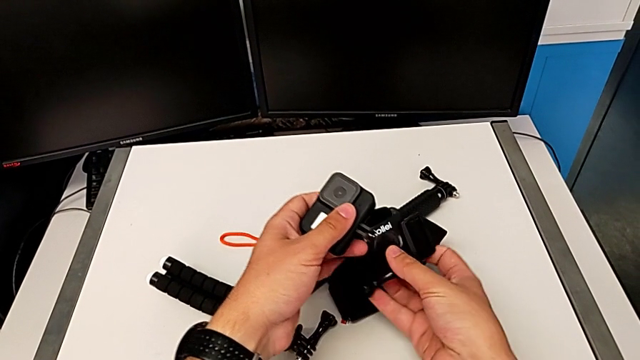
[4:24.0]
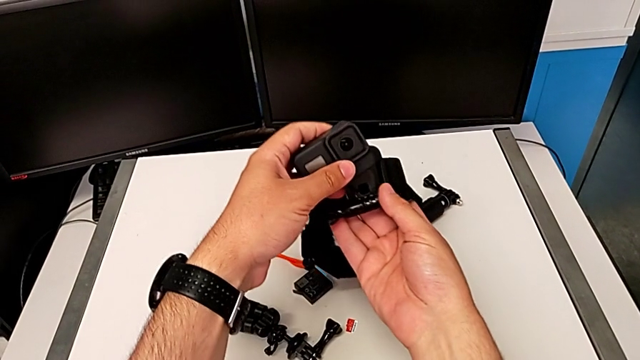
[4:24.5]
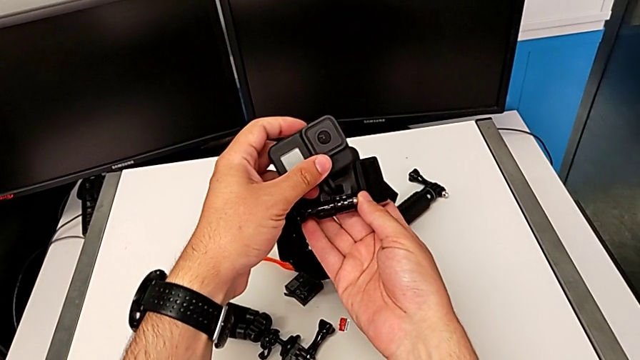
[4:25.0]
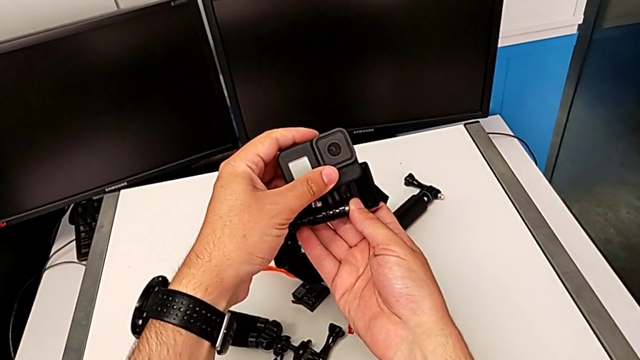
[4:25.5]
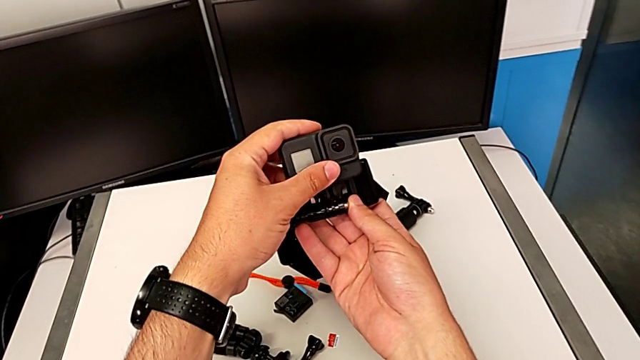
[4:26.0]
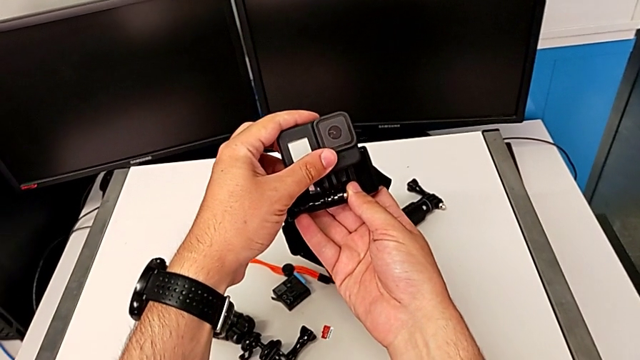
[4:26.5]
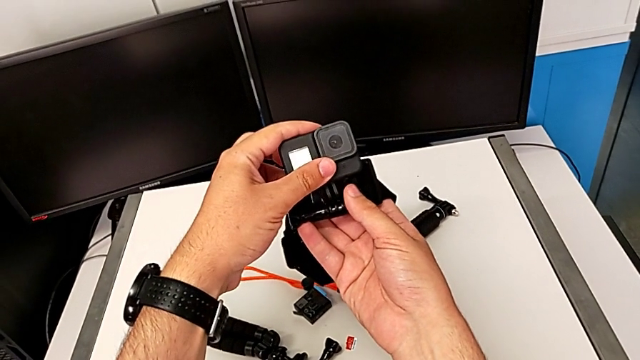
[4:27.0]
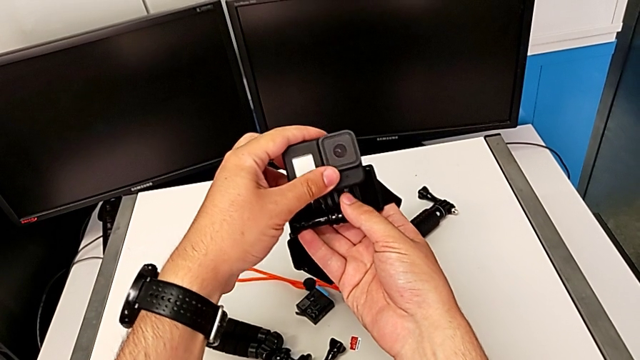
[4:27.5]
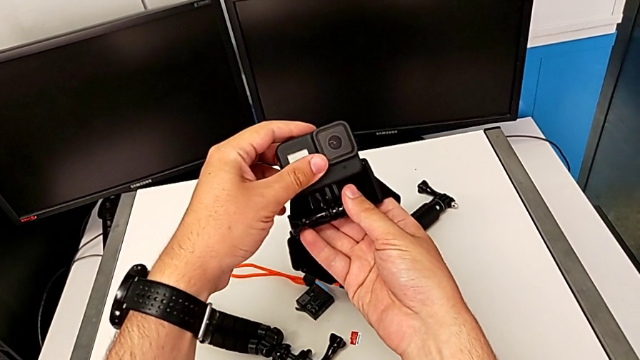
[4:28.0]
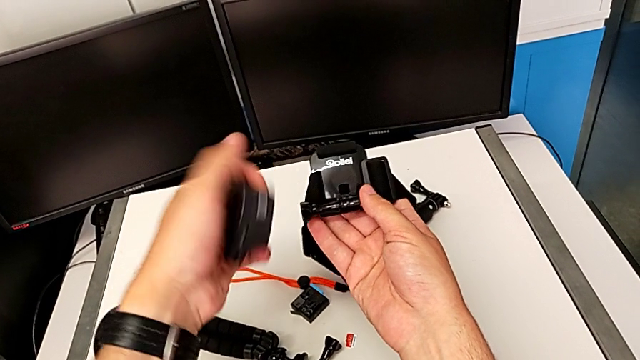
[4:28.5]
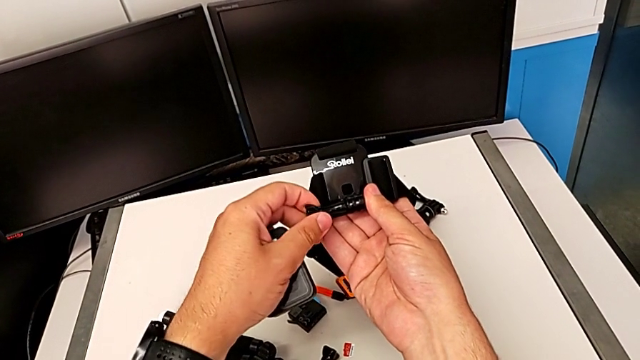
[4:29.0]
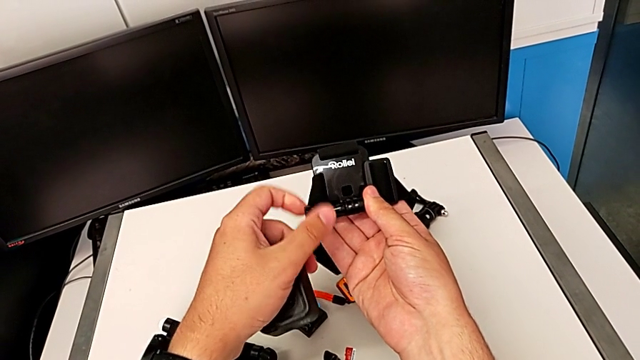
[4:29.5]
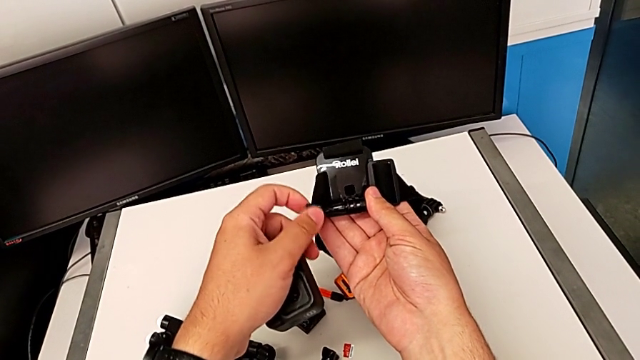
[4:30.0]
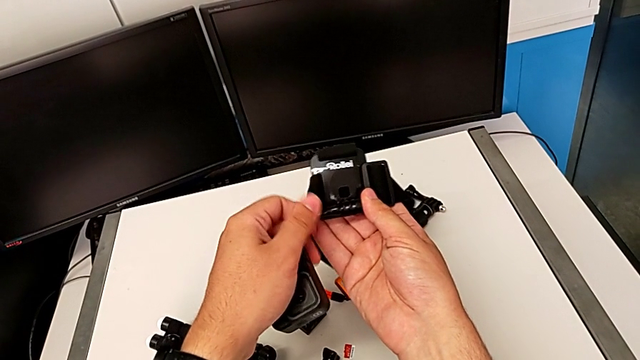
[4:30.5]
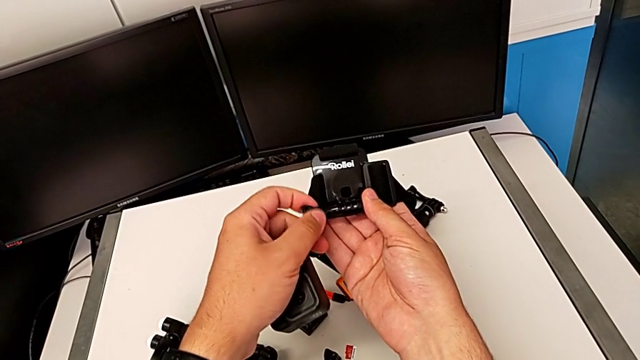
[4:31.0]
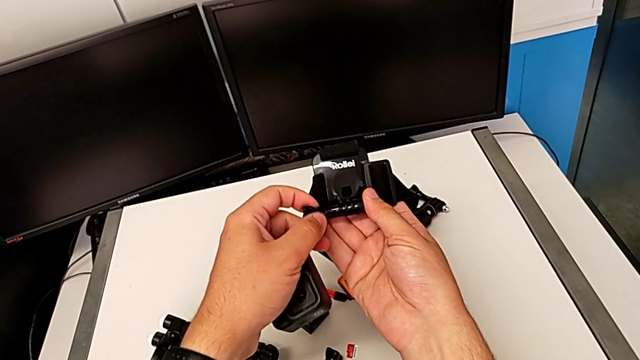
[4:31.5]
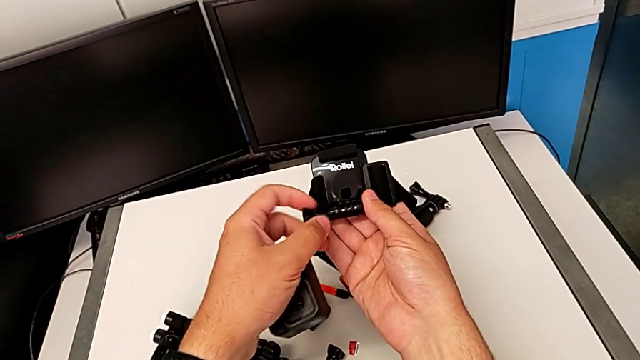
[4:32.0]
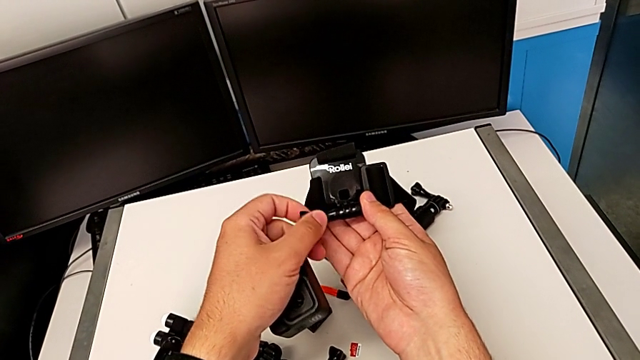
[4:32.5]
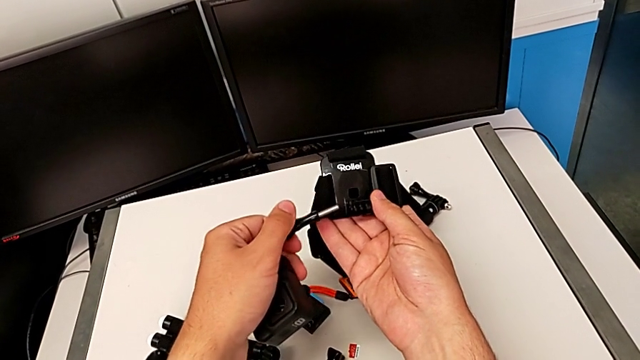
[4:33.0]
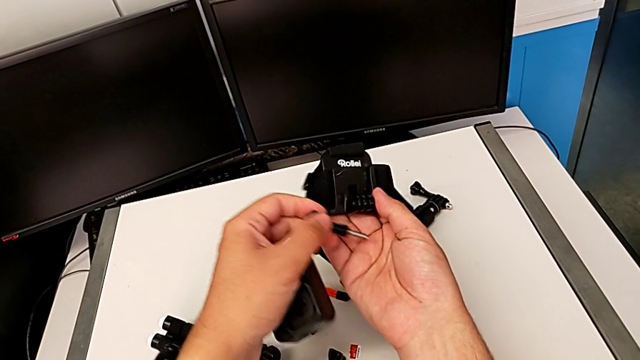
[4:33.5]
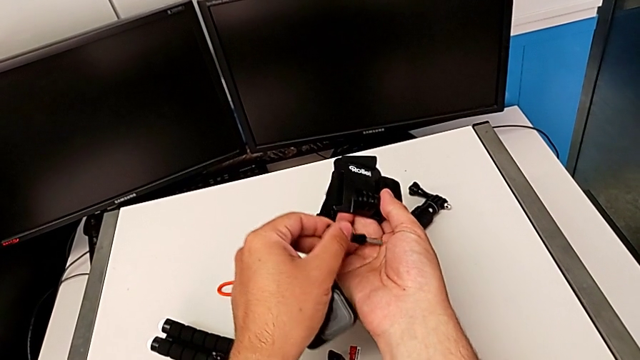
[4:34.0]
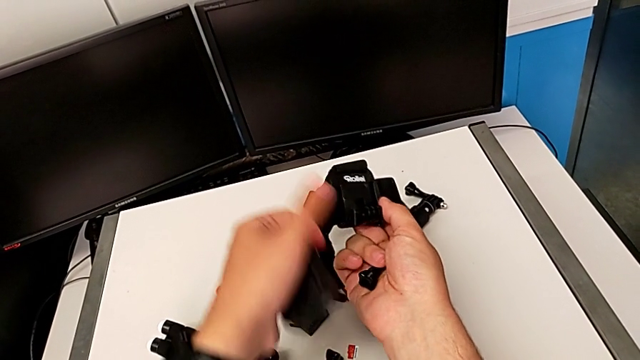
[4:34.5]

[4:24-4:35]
The camera wearer is attaching the GoPro to the strap. They grab the strap and unscrew it.

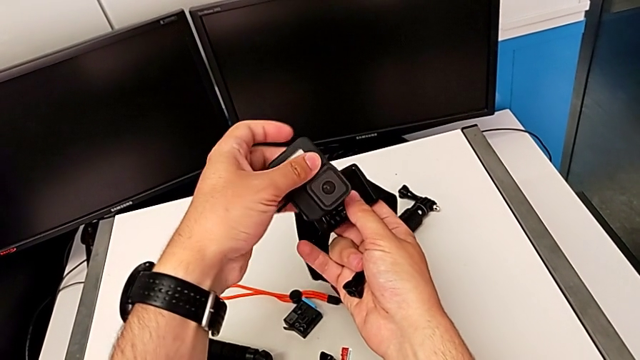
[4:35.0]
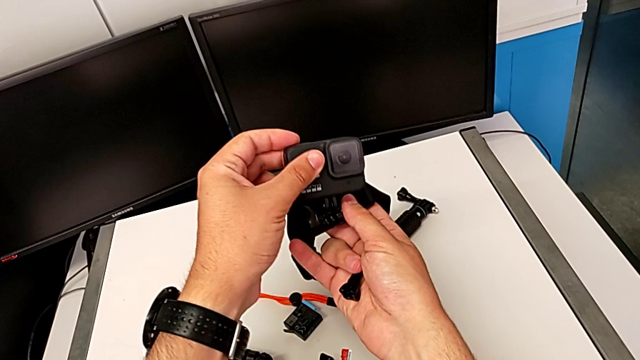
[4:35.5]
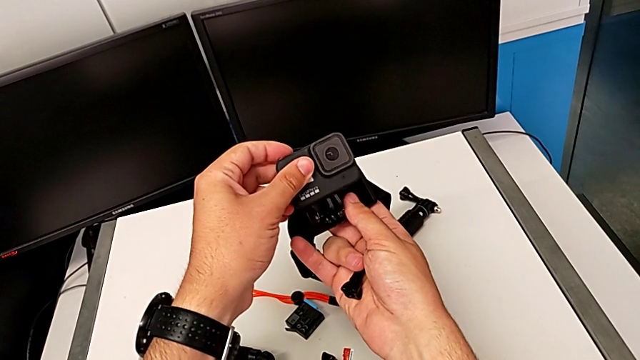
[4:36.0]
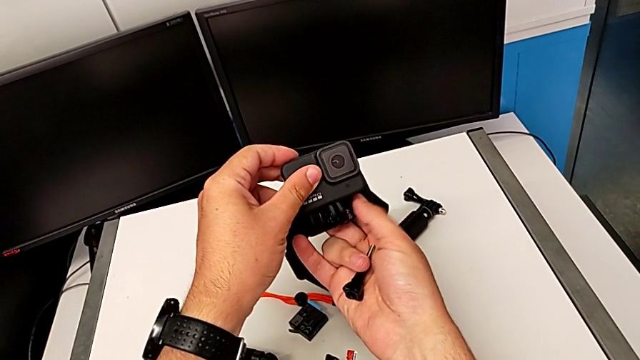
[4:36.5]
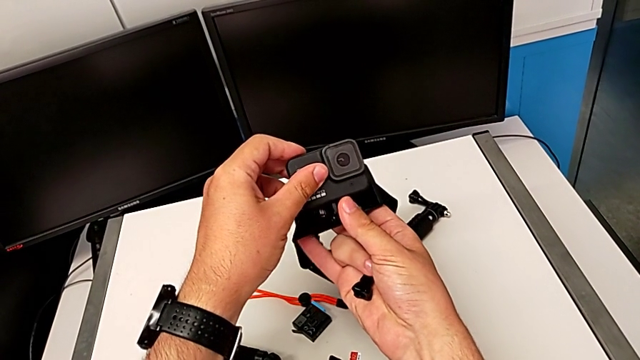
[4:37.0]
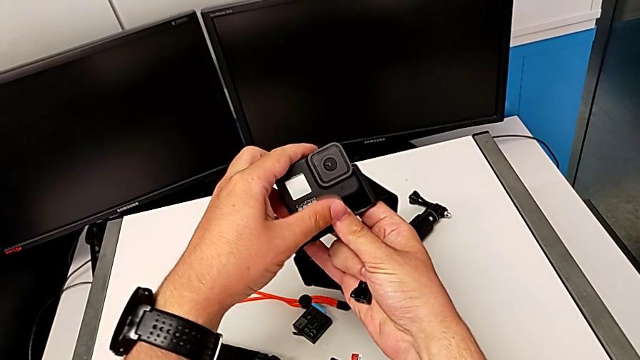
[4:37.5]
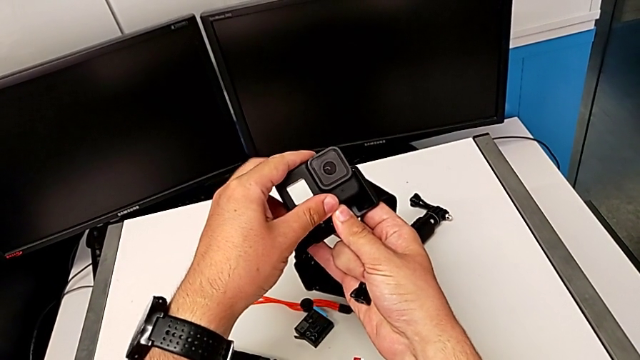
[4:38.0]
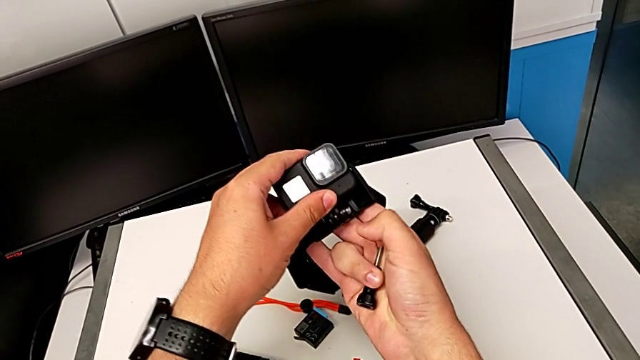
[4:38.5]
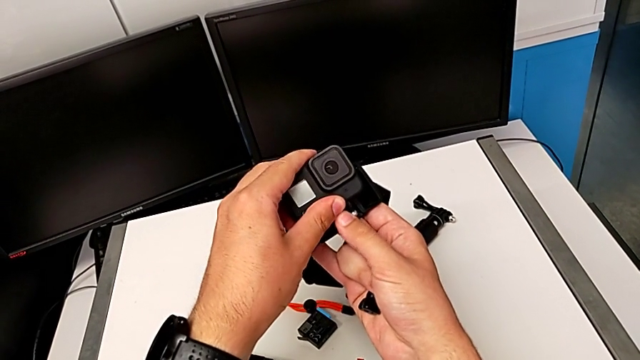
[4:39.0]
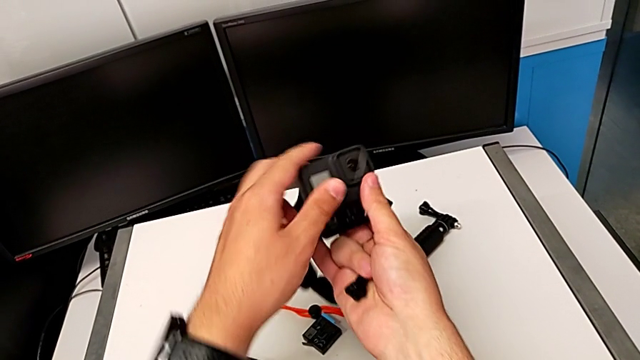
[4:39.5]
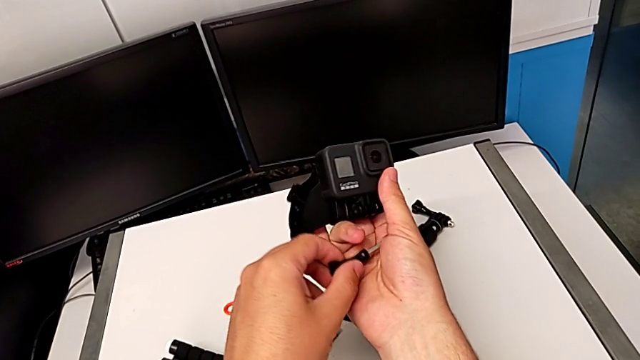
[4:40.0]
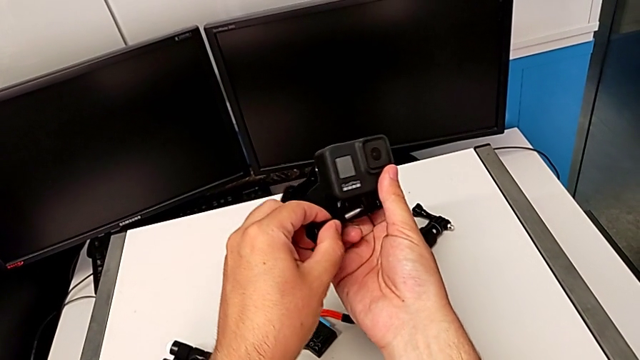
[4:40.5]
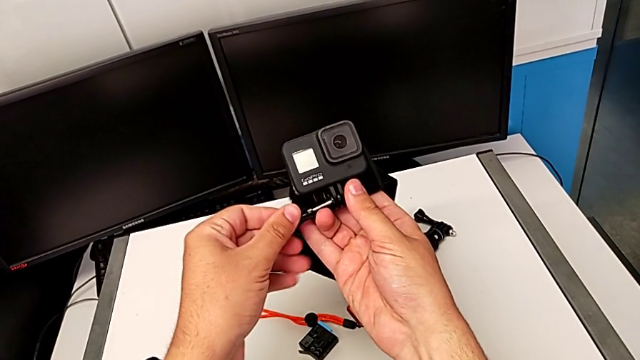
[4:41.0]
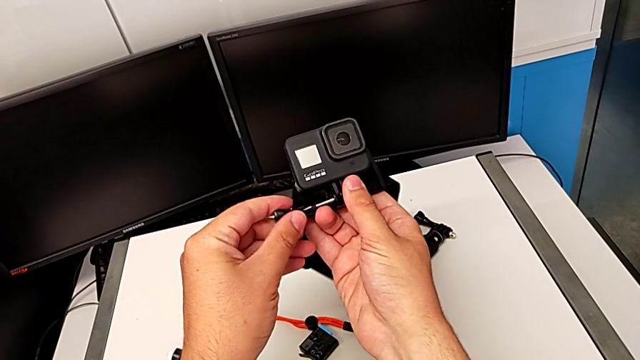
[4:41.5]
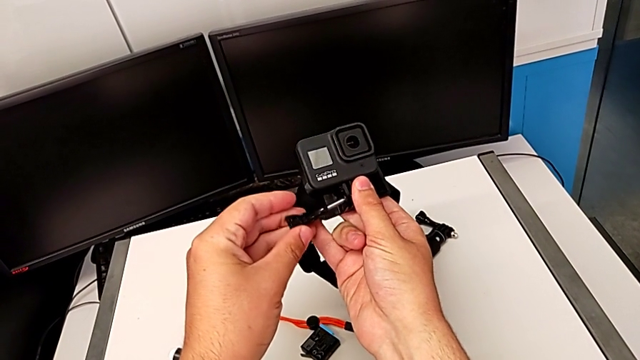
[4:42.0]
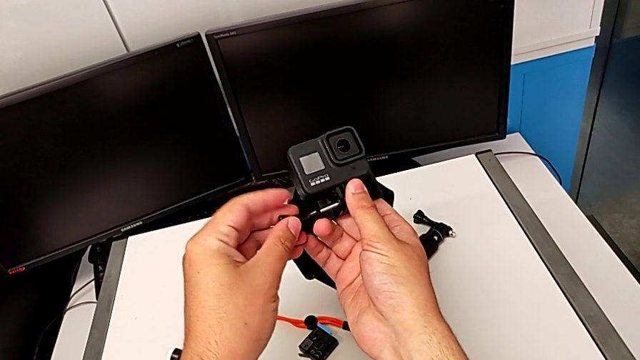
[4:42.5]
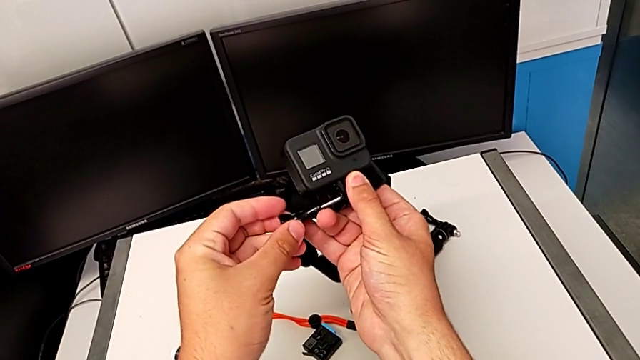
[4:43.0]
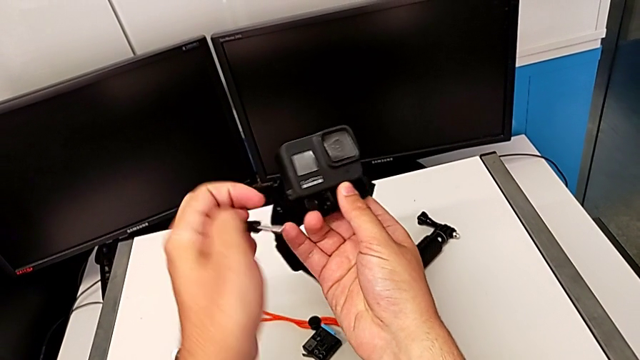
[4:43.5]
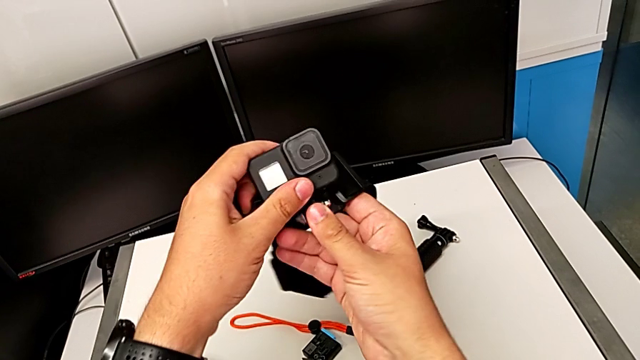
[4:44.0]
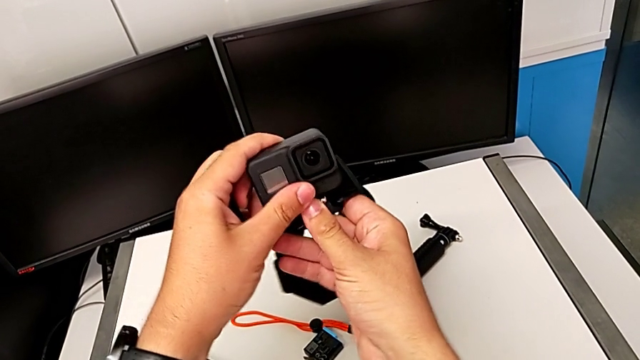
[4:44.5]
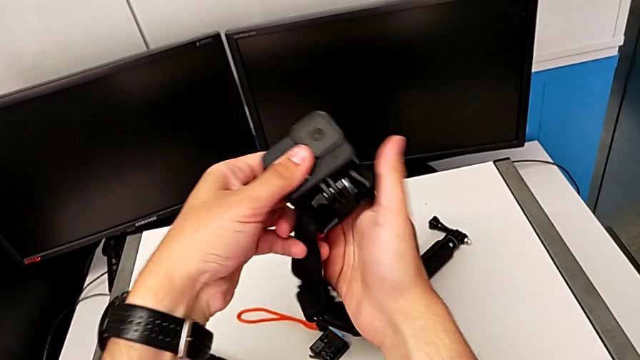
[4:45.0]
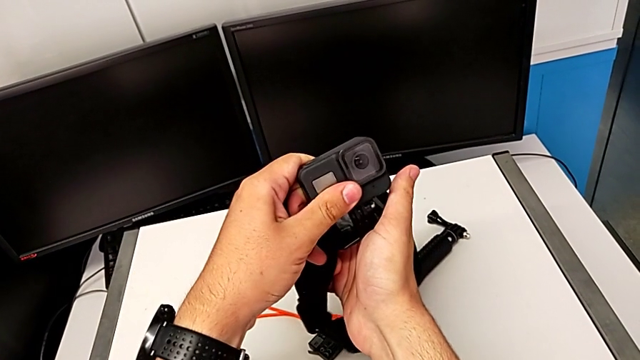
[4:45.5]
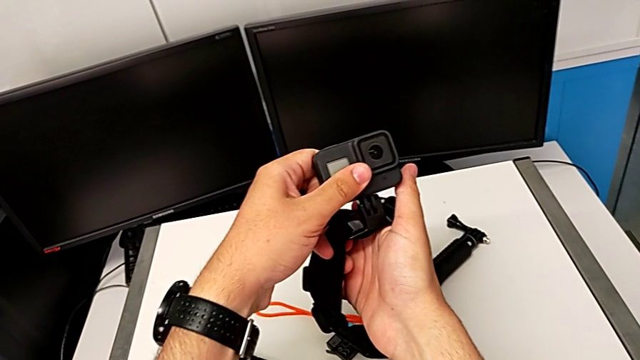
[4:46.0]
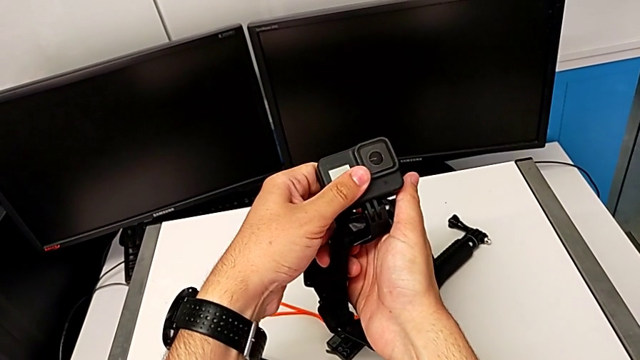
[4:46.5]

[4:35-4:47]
The camera wearer is attaching the GoPro to the strap. They insert the GoPro and begin to inspect it.
